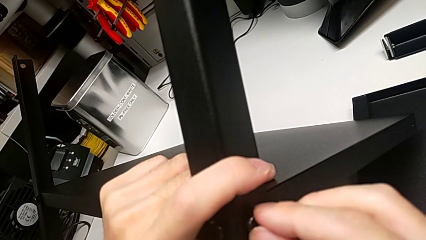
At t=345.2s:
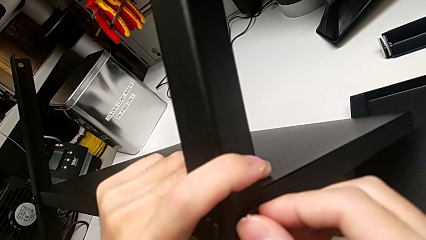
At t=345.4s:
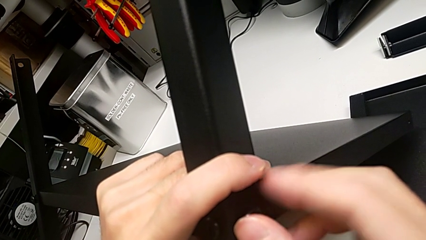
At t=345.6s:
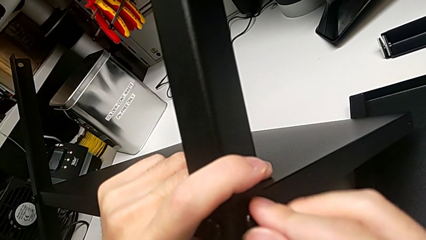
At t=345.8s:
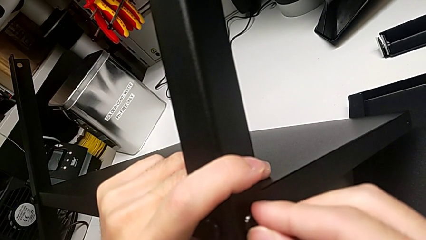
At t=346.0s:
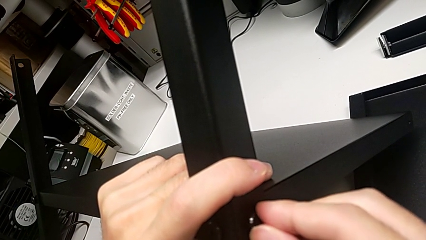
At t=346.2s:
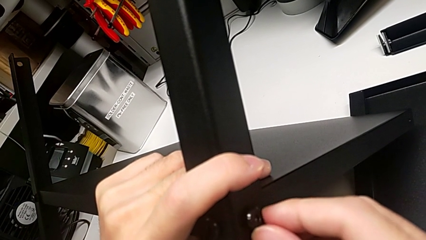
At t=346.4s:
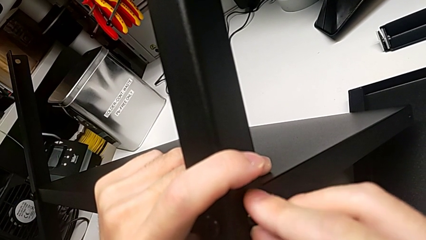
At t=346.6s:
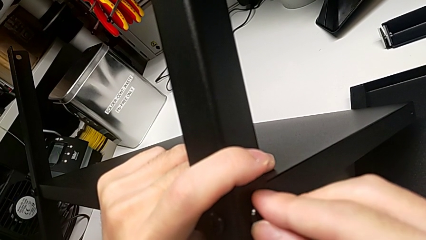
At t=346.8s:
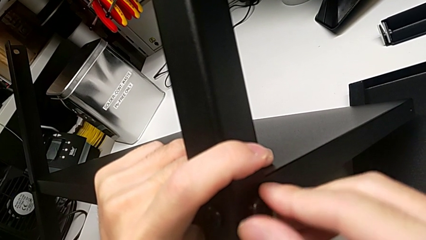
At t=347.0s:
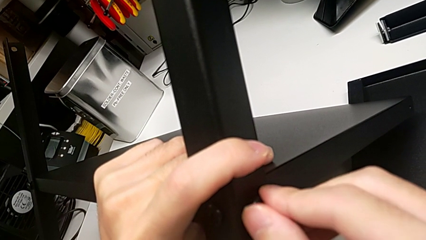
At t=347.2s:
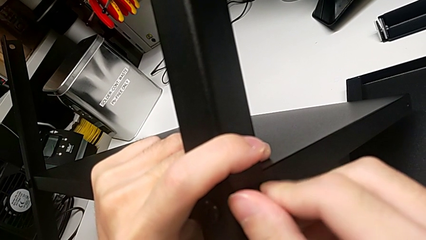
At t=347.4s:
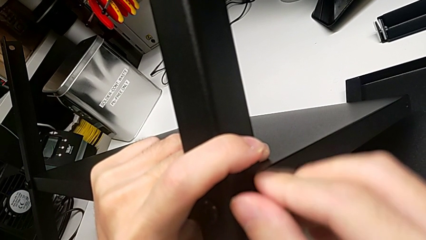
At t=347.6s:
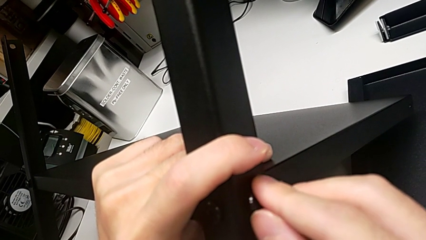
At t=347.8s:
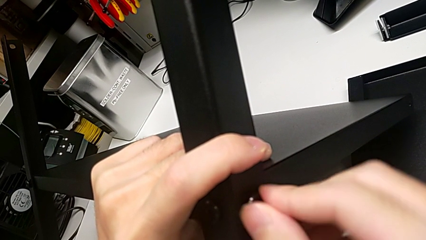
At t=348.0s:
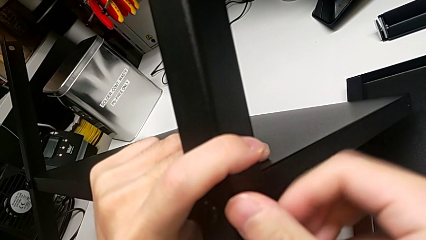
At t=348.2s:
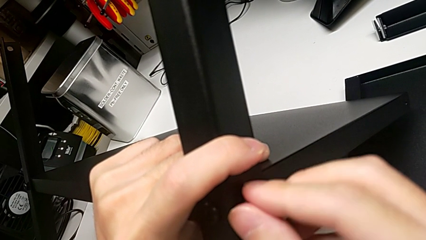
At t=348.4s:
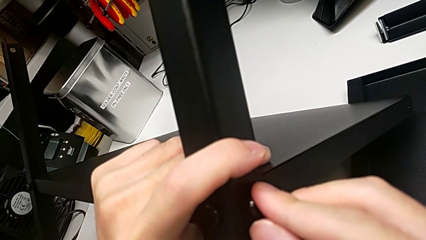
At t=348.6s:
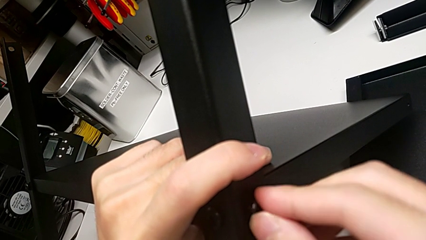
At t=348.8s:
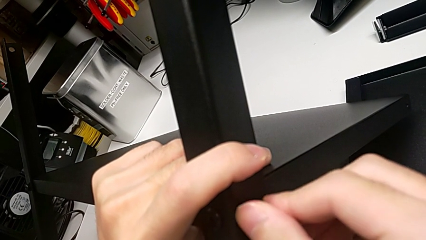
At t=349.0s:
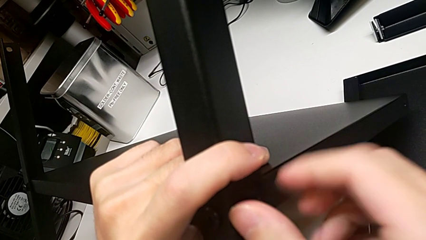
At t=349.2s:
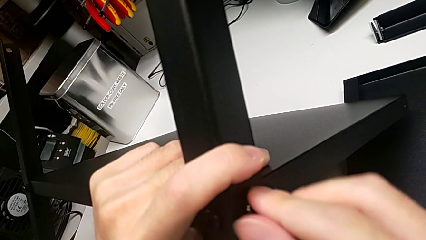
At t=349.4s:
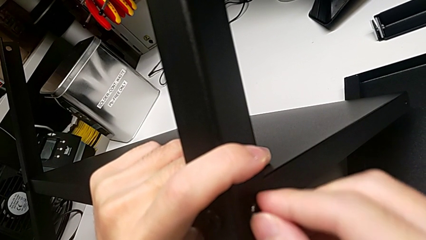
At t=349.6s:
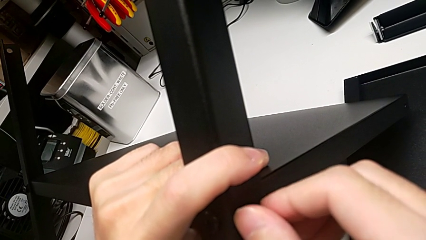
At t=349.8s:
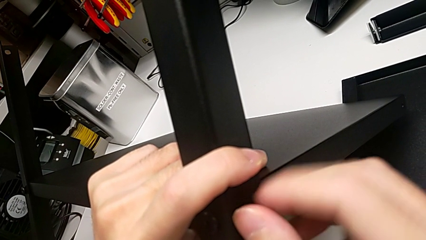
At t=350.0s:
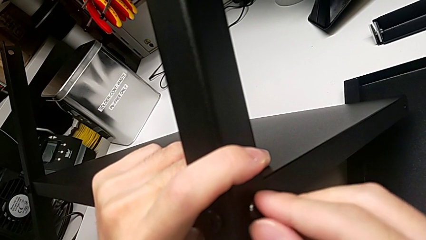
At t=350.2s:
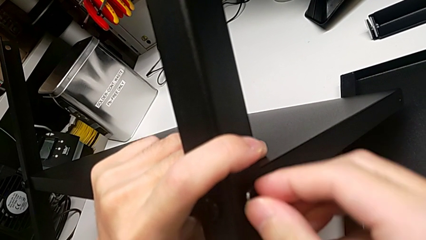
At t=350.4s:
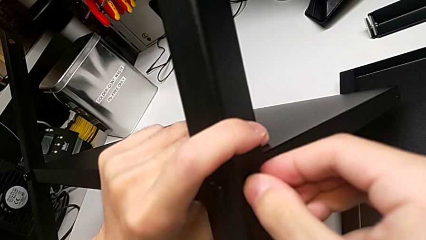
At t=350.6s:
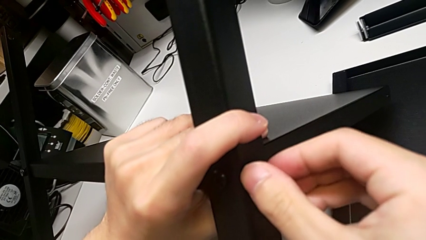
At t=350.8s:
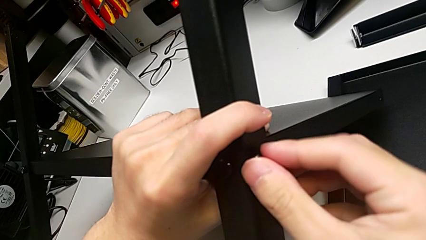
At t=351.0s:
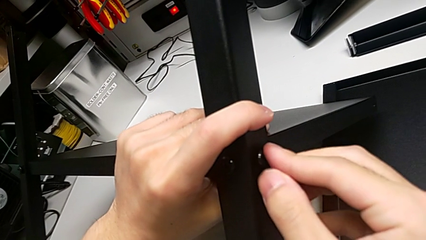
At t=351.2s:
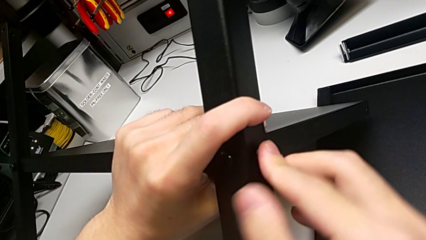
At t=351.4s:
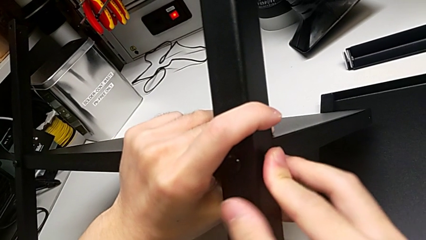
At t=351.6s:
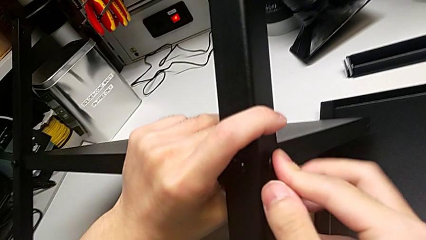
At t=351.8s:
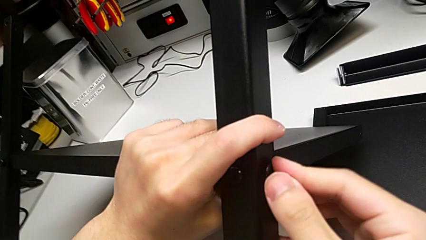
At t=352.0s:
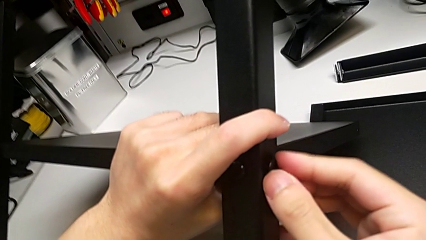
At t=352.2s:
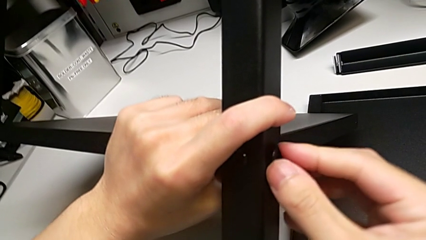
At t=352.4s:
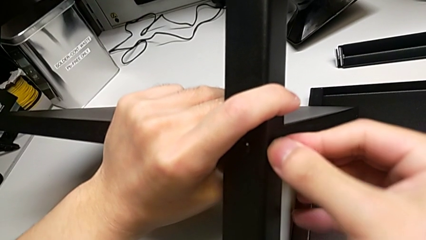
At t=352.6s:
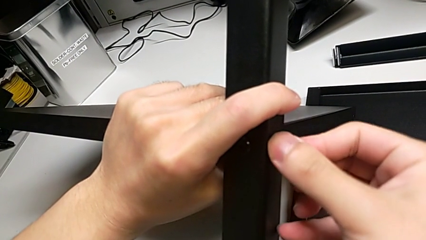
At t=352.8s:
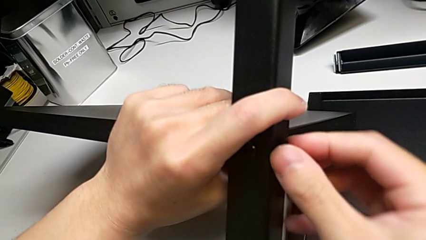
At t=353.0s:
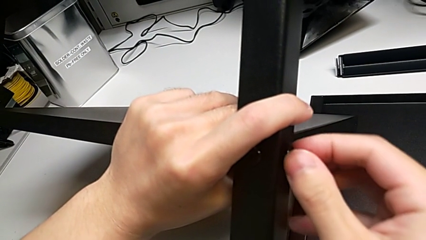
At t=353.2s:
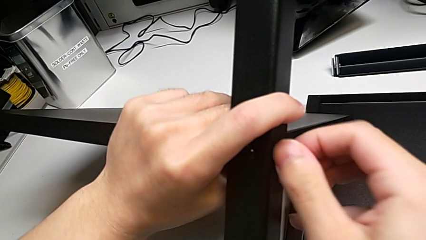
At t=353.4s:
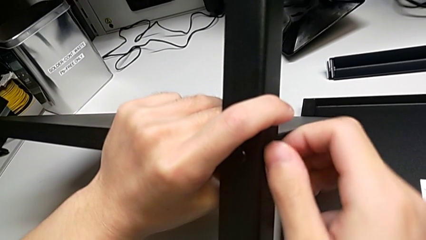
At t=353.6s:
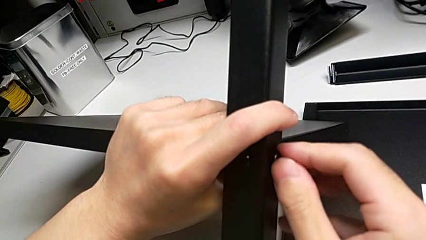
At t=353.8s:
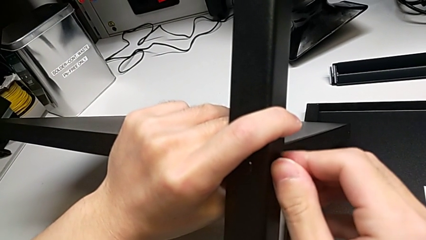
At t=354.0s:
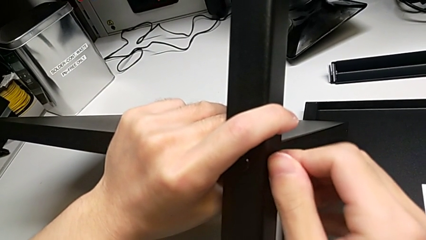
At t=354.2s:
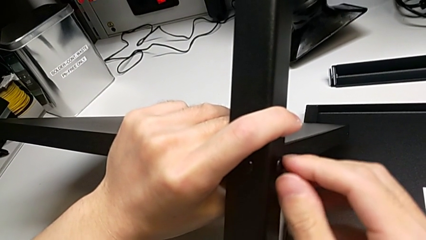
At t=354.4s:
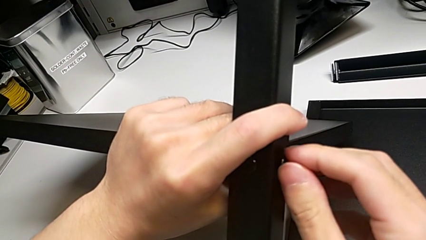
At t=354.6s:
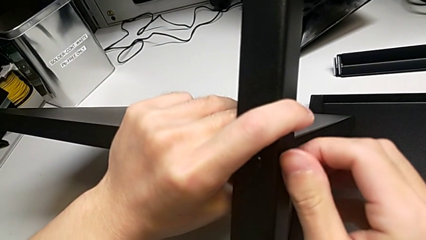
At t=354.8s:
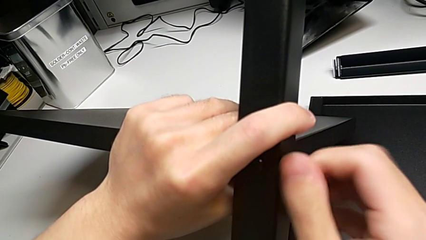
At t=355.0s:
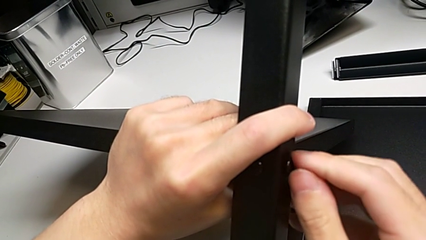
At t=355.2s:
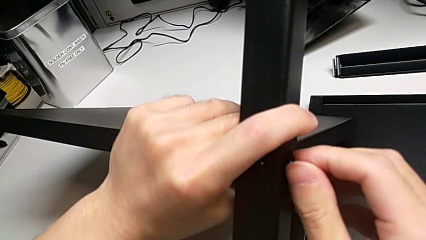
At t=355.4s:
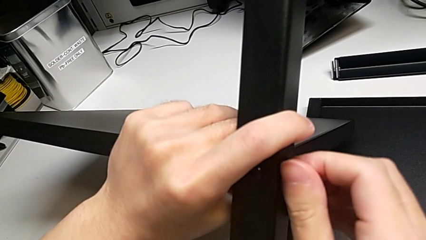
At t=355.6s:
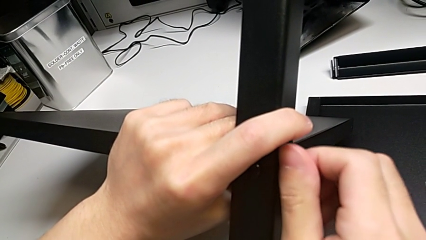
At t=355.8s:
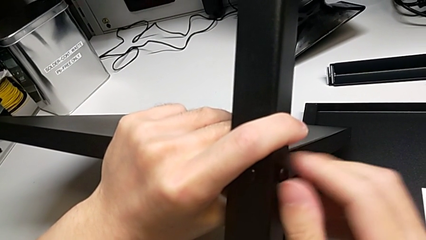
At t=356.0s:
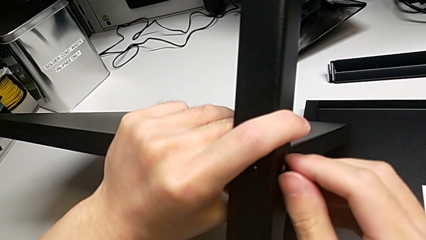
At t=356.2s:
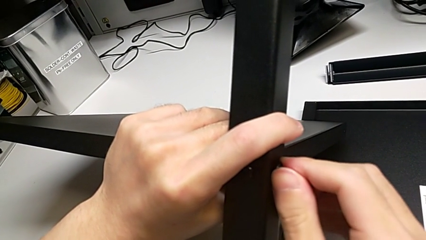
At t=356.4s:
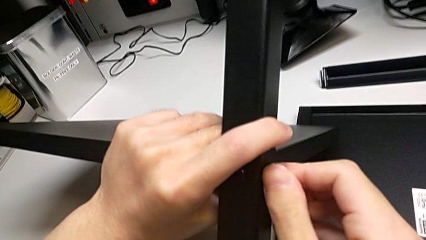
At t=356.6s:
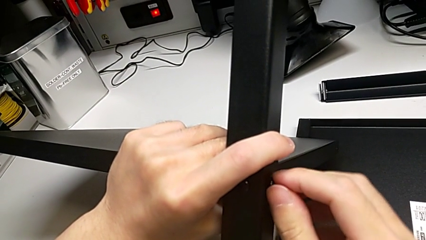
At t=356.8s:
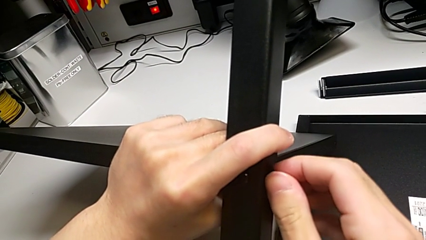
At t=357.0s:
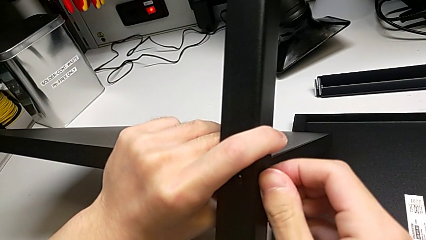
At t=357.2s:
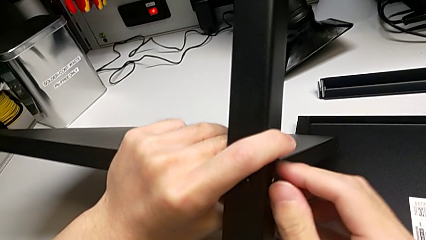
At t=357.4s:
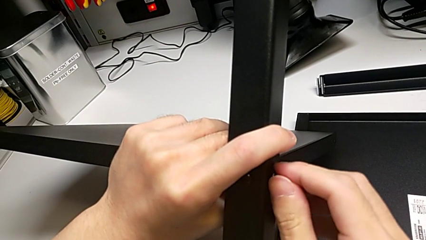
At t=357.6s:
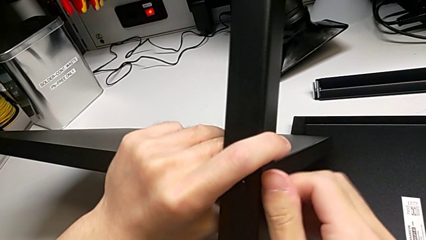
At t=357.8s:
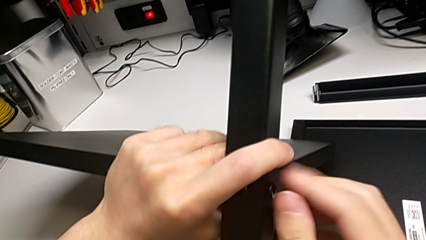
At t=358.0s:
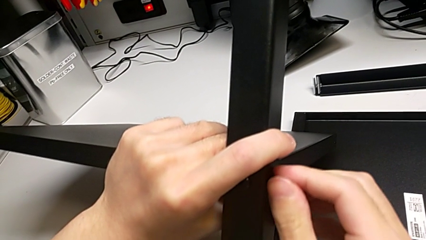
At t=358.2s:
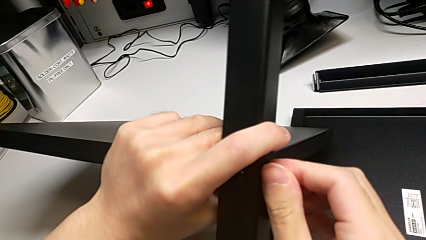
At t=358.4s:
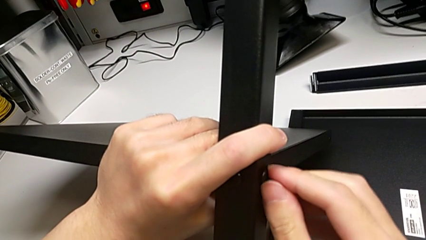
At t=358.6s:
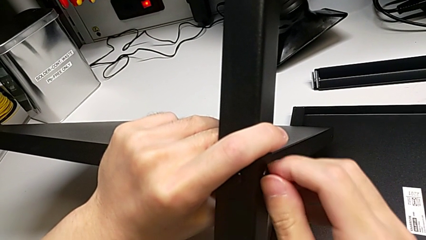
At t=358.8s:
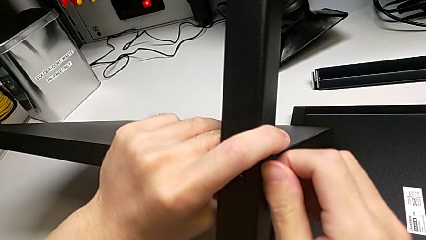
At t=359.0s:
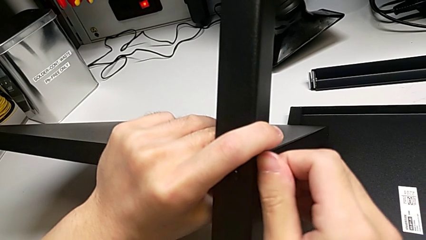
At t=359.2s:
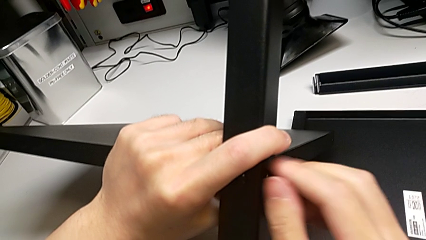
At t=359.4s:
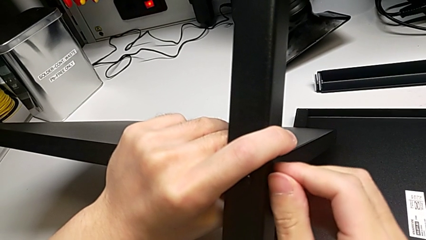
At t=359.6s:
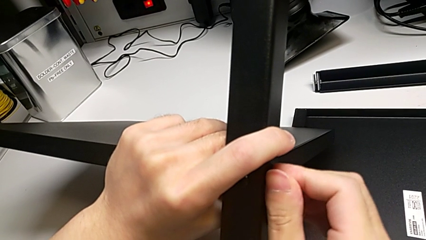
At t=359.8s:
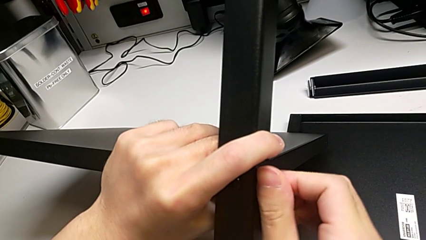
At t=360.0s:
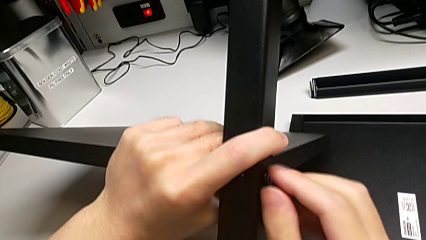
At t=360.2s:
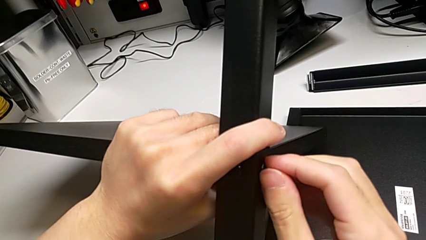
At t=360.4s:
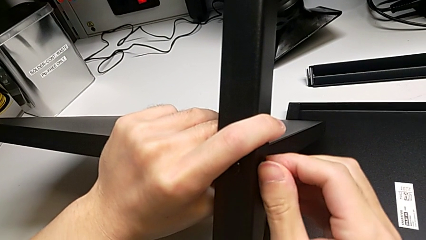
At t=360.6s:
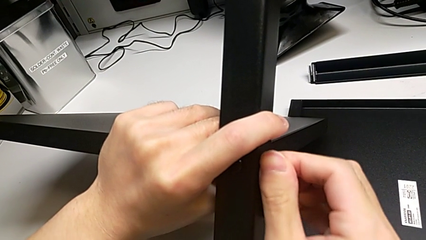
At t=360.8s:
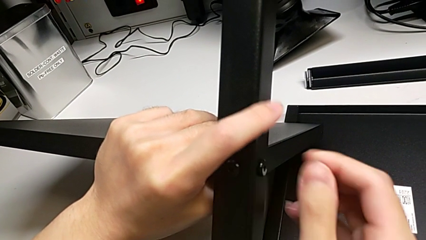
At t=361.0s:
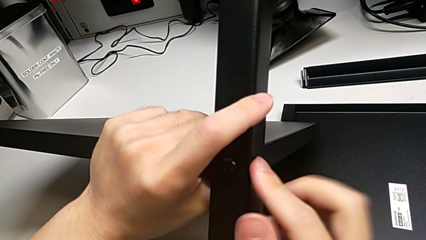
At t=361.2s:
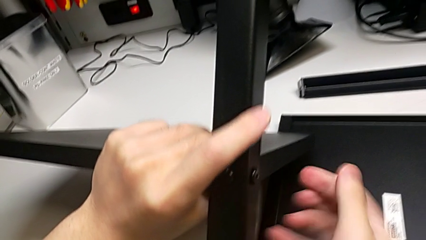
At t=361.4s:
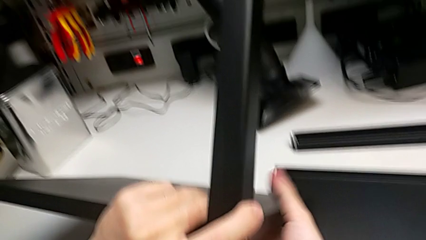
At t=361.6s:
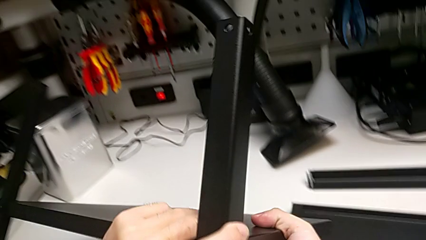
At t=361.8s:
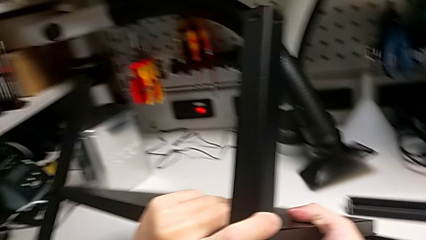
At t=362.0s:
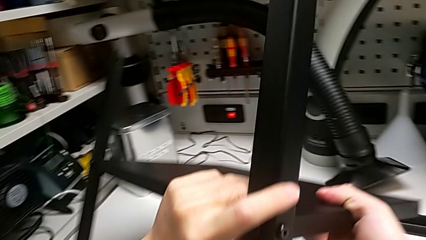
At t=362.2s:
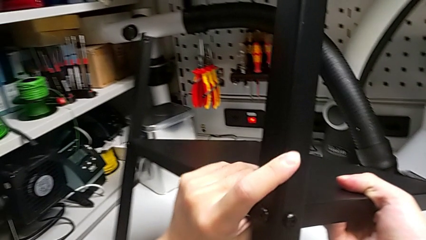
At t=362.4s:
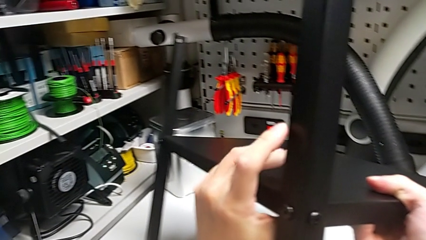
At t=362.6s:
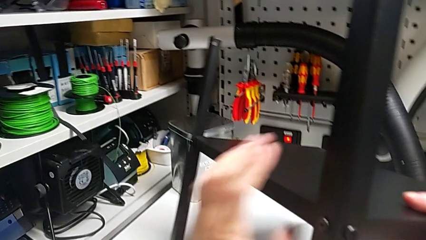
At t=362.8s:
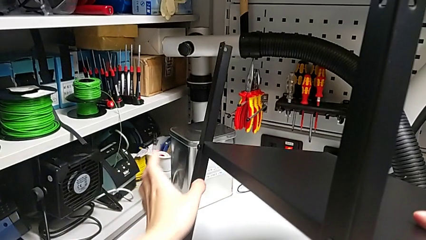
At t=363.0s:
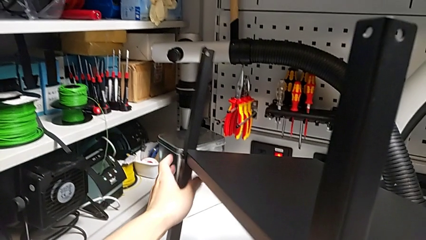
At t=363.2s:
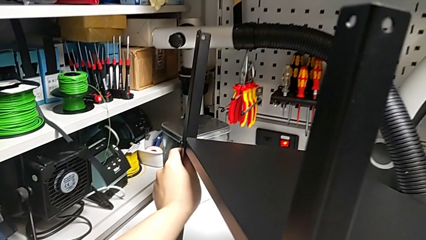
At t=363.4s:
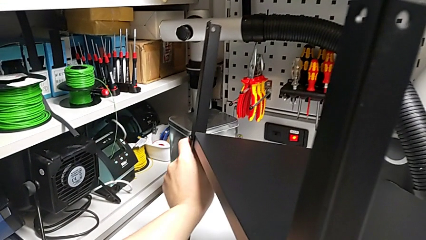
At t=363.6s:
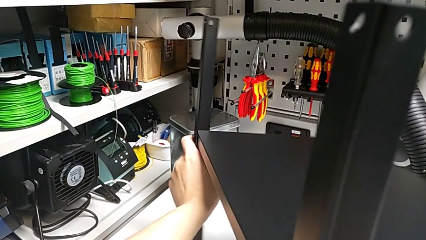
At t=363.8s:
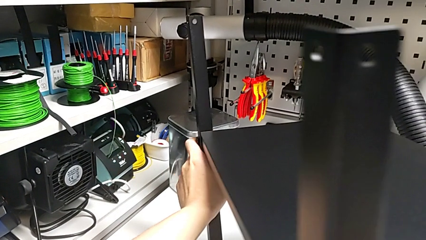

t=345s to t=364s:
The camera wearer is screwing the second screw into the first leg. They keep screwing the second hex socket head.
